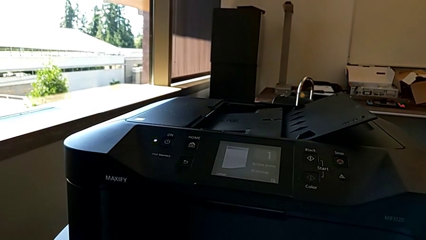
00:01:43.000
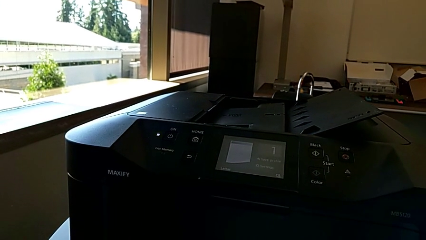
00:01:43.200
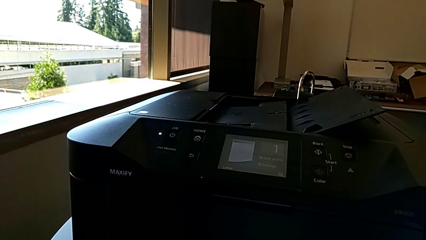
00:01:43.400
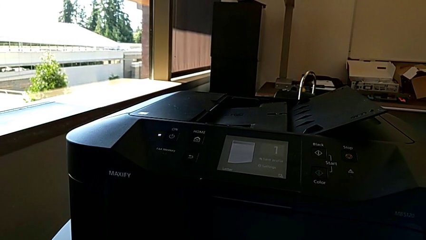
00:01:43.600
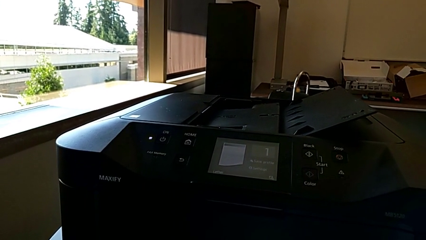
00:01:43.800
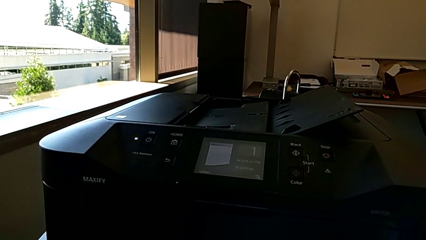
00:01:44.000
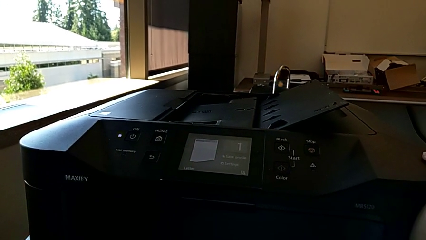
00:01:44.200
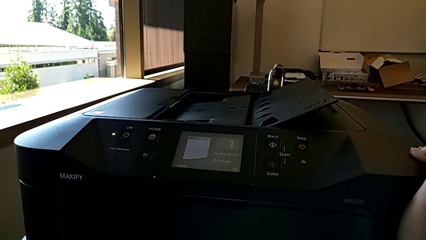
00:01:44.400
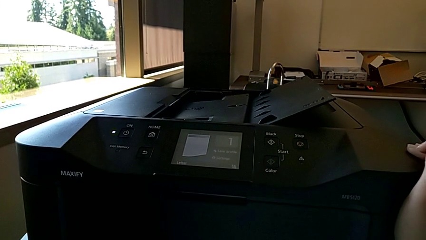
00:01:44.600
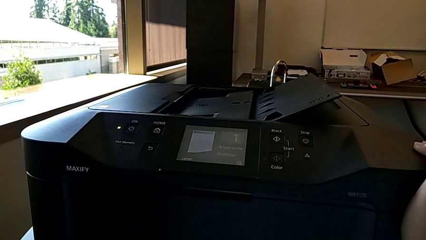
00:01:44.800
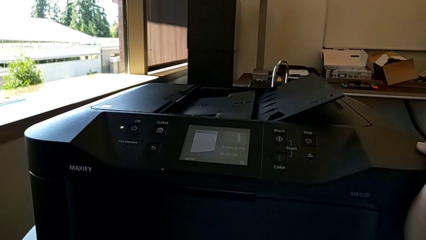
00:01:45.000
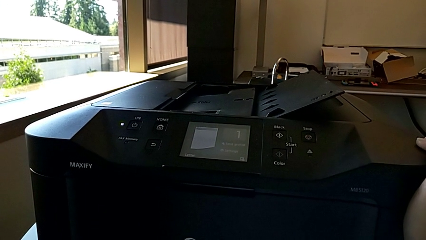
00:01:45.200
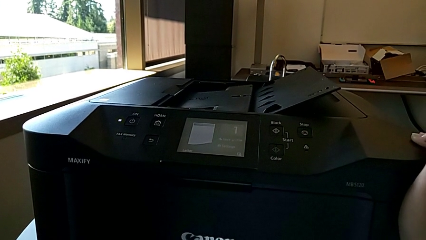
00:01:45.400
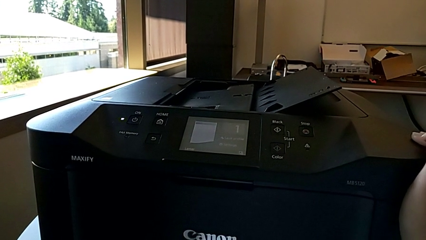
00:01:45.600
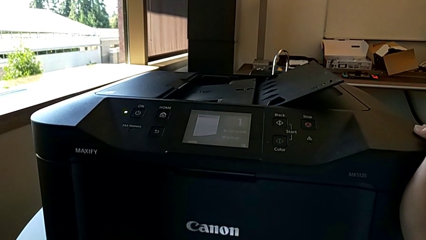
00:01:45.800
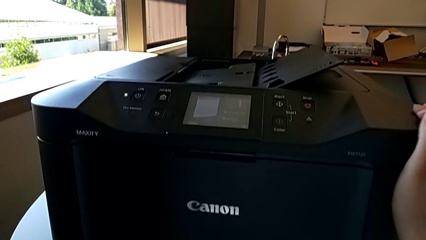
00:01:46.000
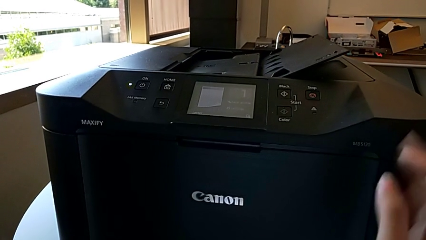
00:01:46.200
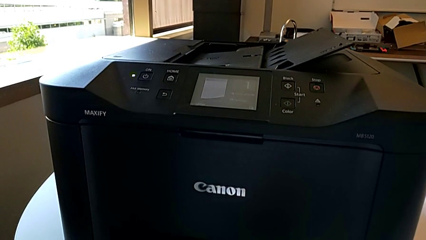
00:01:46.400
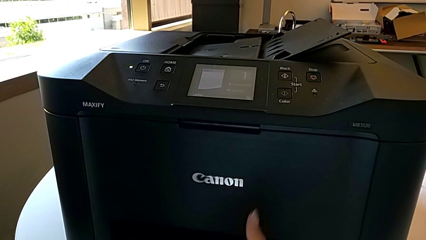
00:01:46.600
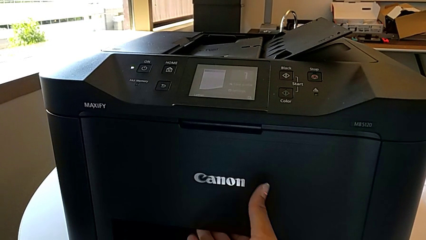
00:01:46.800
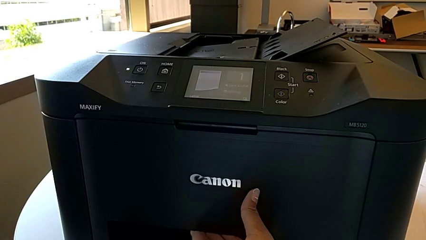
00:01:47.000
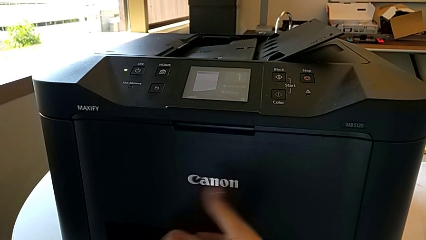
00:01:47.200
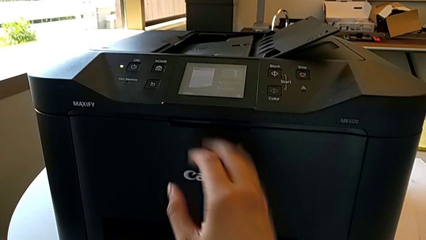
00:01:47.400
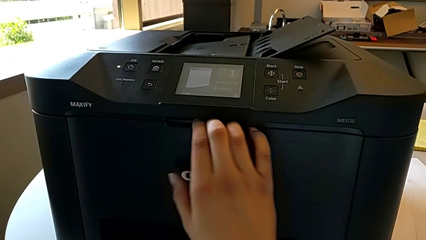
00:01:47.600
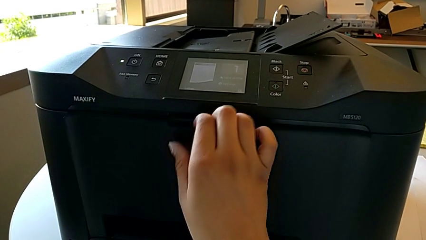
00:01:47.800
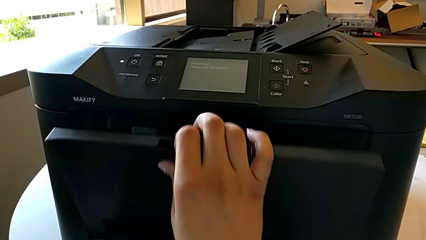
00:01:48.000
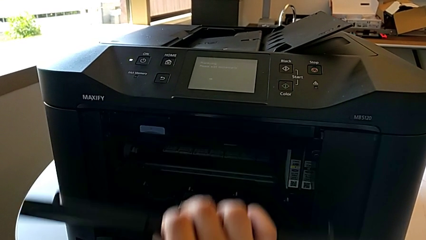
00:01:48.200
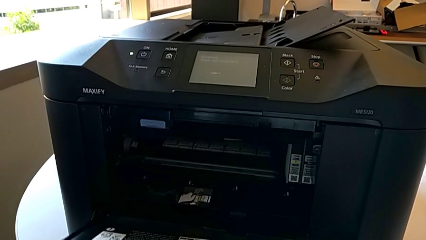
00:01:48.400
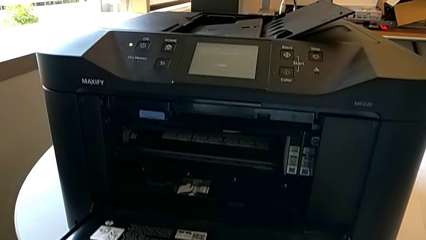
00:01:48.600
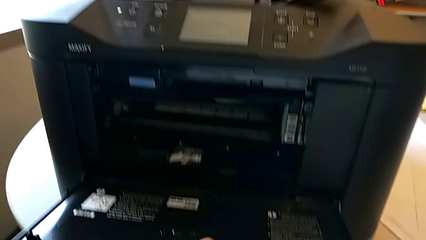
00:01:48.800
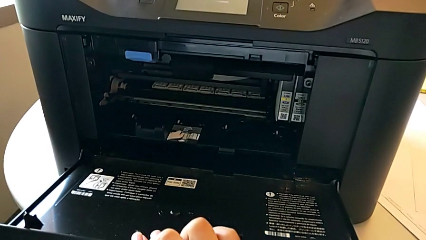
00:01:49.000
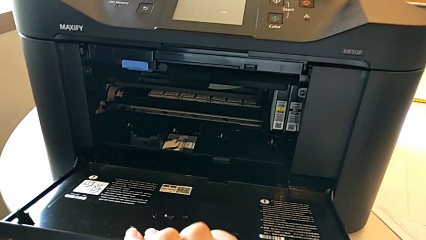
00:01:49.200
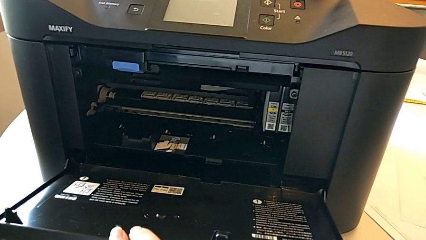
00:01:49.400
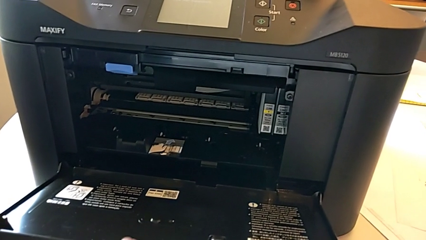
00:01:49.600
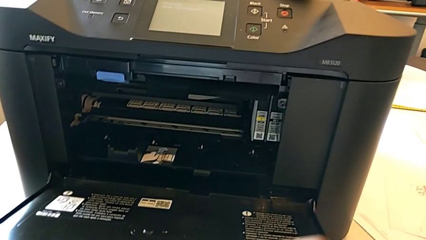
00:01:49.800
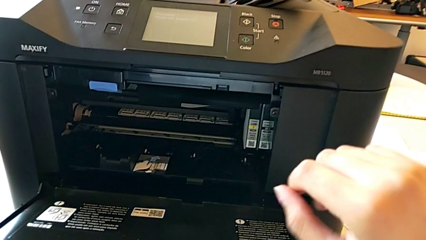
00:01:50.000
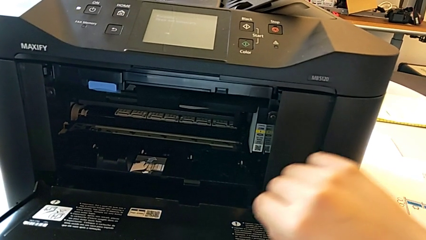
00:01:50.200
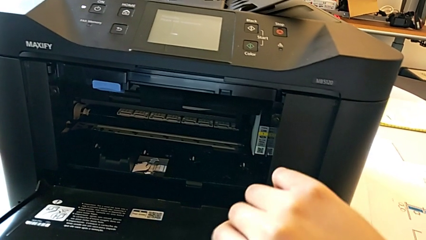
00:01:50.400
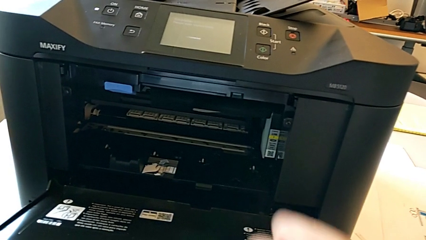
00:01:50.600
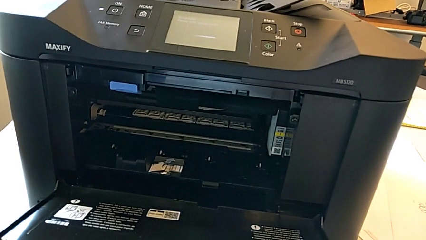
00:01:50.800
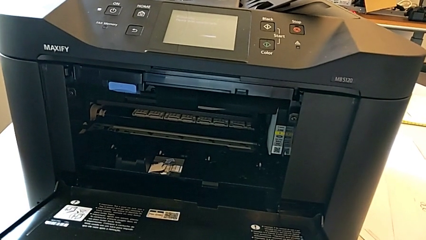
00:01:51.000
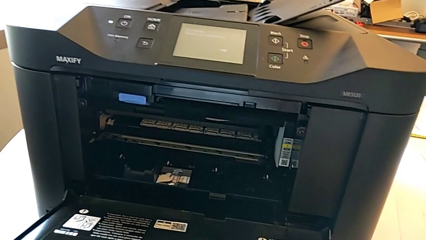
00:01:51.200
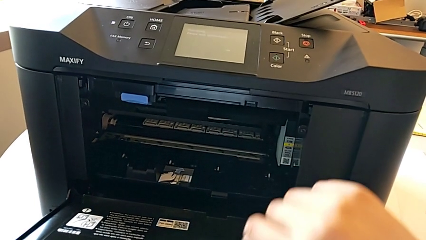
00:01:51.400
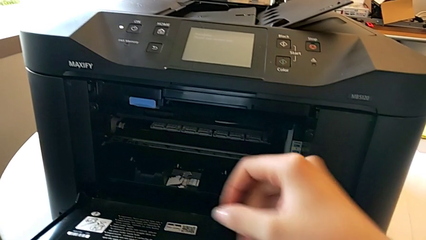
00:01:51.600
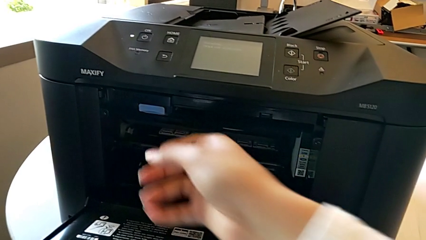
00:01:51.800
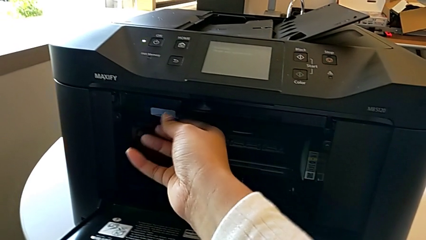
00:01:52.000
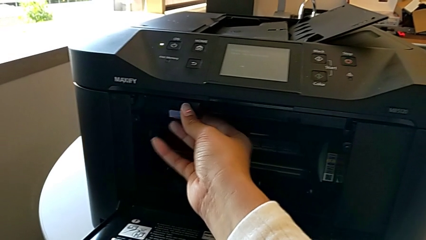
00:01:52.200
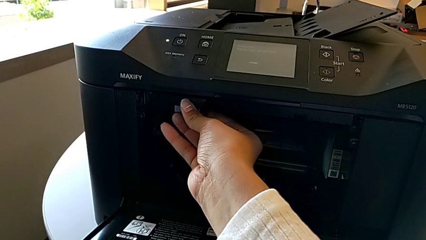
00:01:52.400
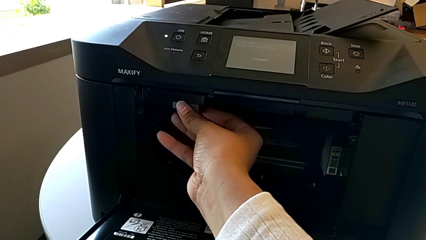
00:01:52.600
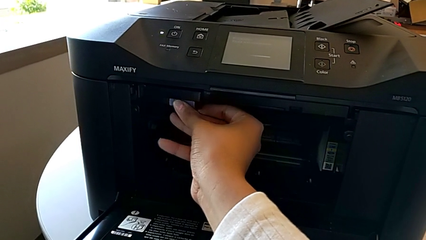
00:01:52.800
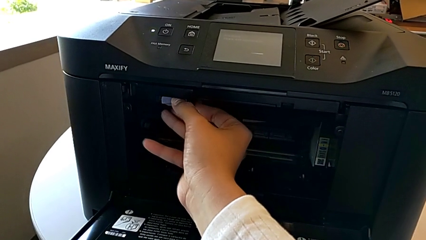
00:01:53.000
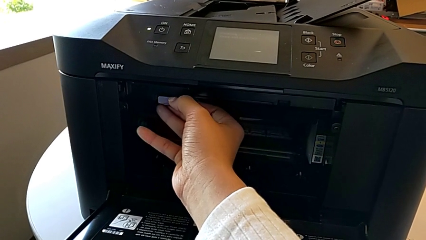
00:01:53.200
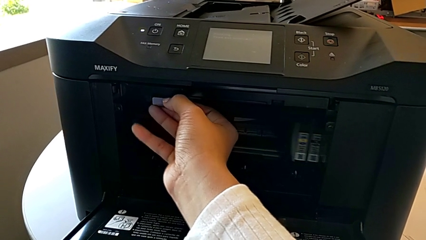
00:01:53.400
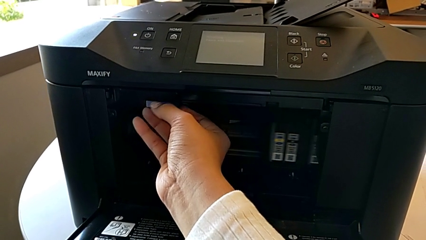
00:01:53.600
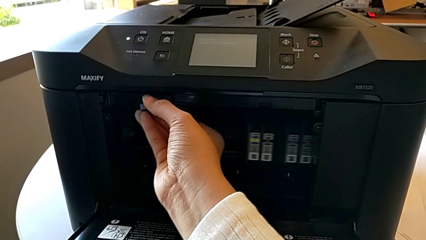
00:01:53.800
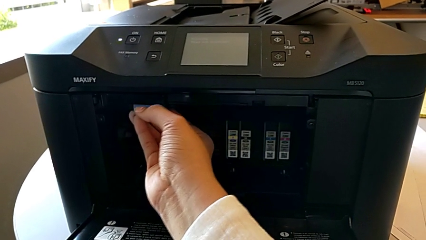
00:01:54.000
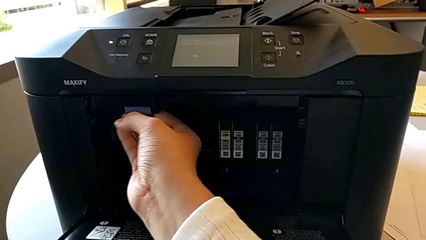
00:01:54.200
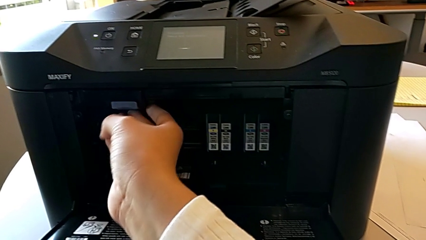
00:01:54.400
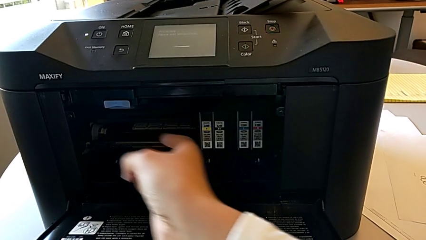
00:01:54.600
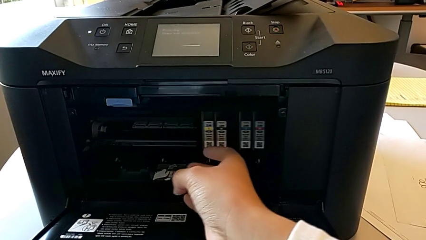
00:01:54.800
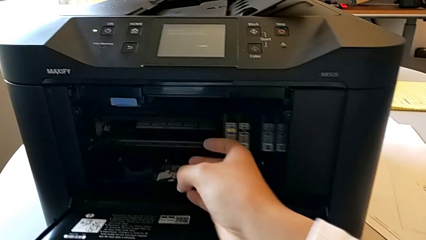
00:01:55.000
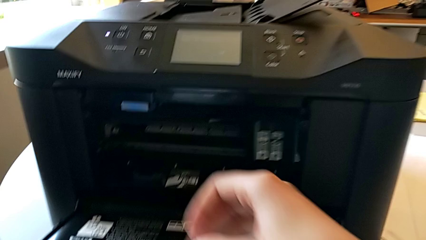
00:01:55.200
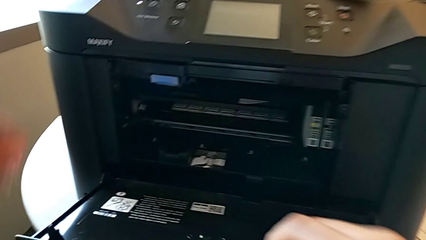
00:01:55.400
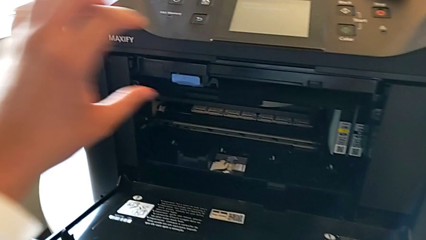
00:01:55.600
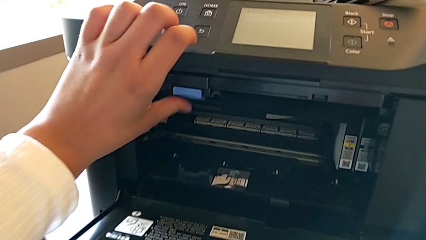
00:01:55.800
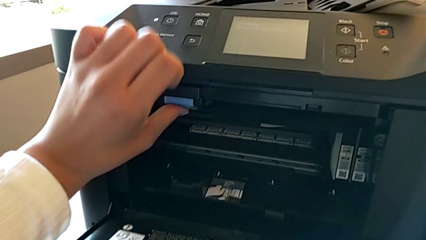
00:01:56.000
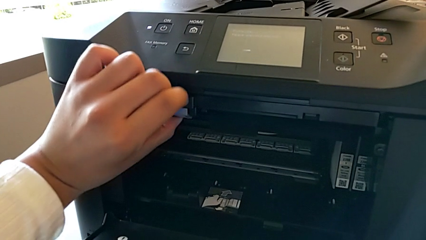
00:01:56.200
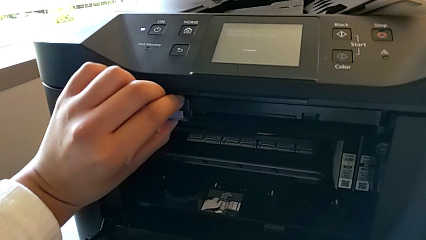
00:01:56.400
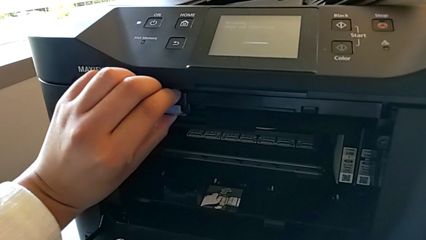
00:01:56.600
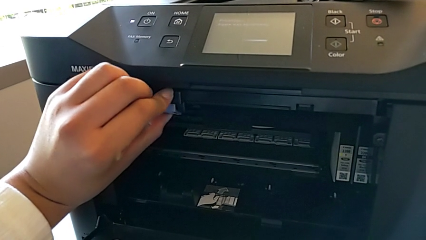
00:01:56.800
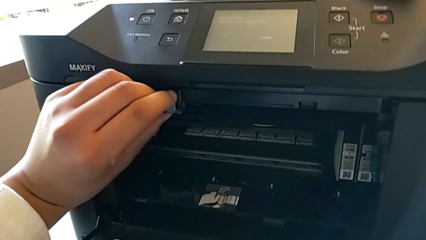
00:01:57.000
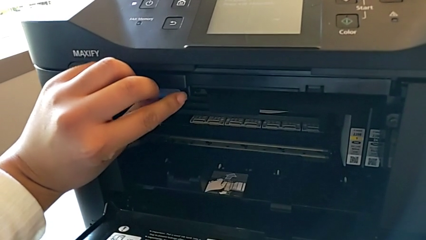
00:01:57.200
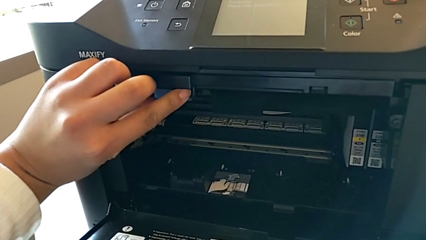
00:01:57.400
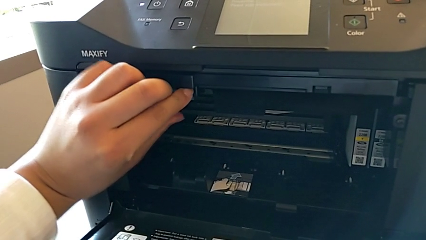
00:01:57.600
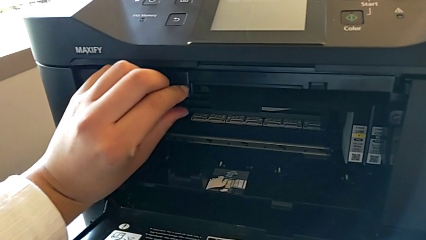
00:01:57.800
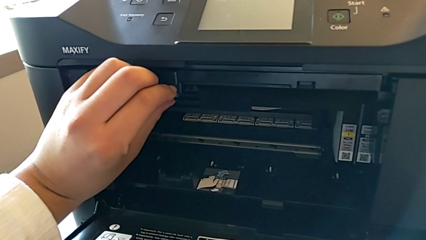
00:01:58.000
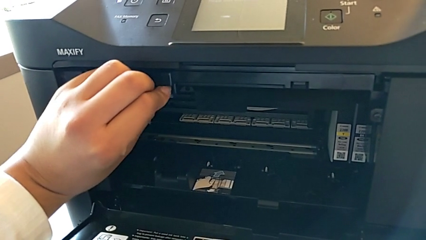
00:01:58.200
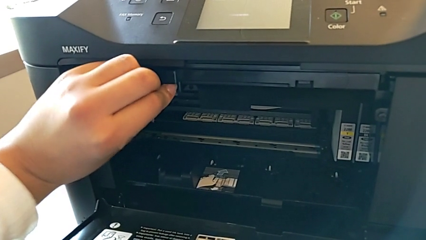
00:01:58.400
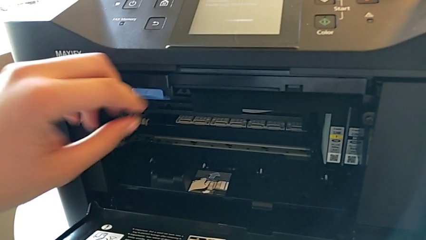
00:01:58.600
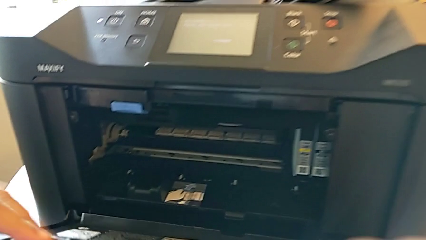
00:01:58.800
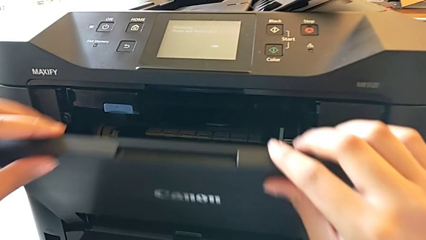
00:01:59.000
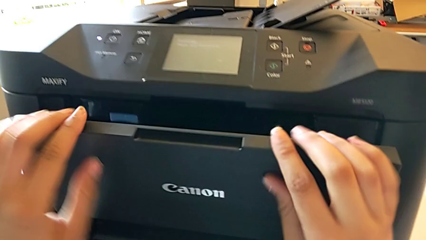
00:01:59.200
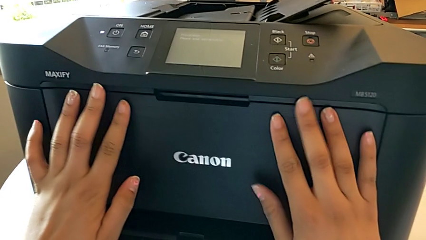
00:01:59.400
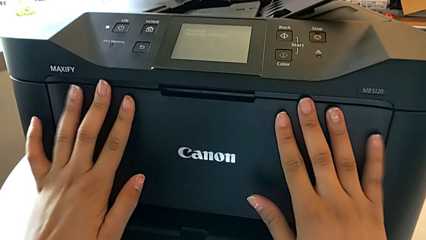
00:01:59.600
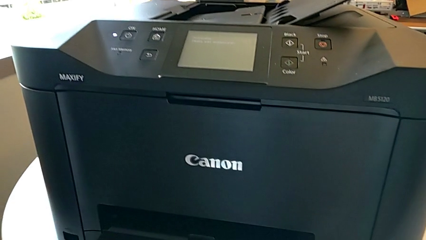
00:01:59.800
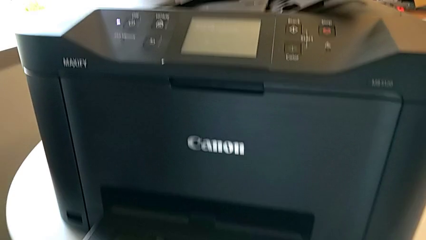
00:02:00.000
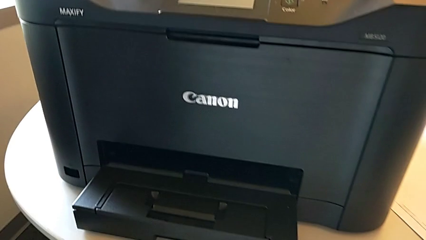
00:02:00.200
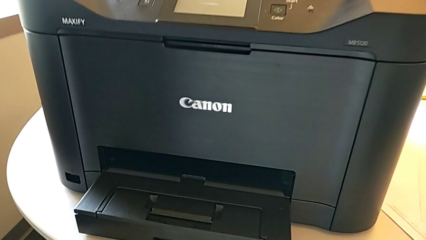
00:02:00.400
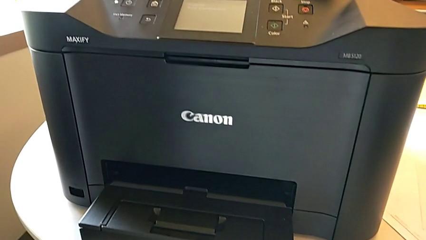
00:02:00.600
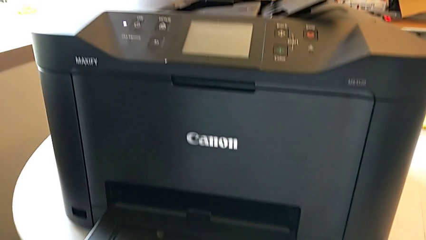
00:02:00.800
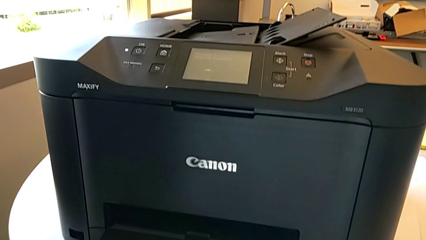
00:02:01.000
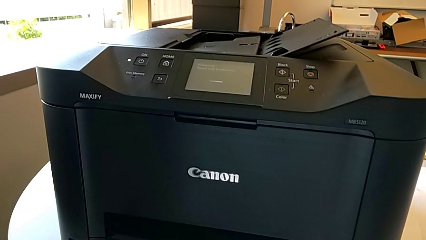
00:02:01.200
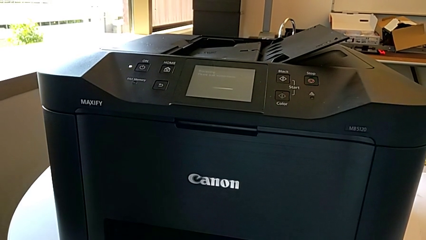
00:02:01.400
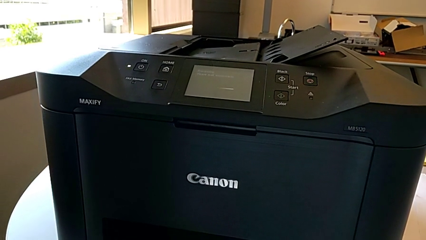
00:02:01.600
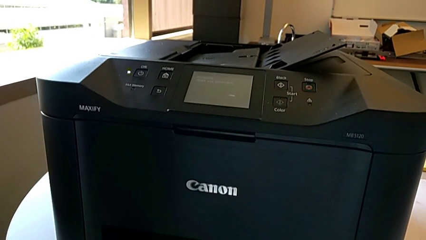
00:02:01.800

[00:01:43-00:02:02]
The camera wearer is attempting to exchange ink cartridges. They grab the front cover, open it, wrongly pull the copy gate and press the button, and close the front cover.
